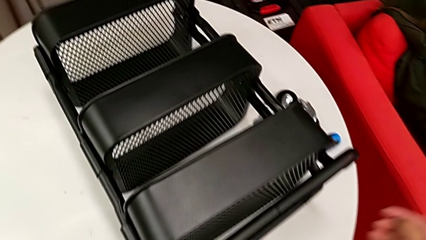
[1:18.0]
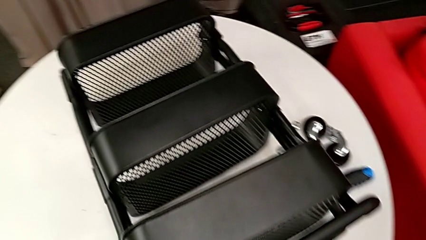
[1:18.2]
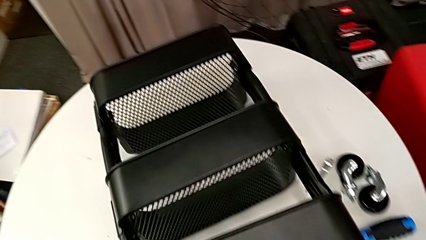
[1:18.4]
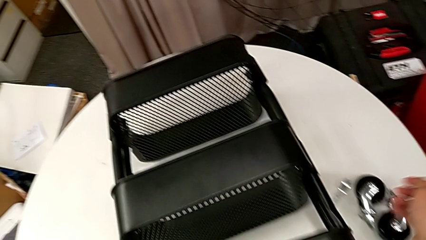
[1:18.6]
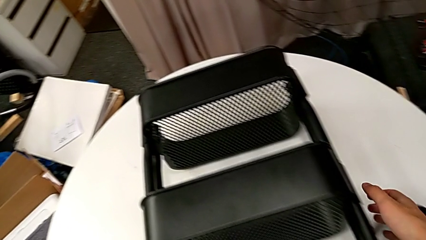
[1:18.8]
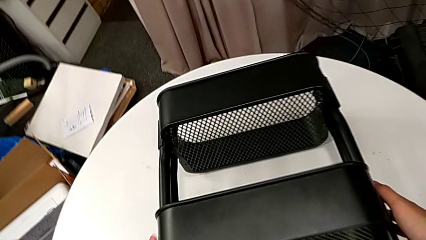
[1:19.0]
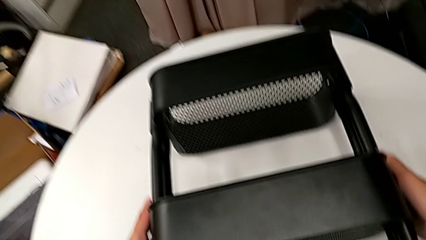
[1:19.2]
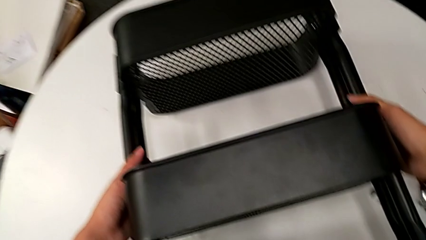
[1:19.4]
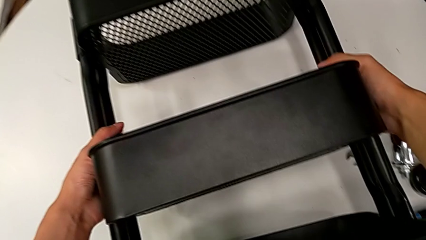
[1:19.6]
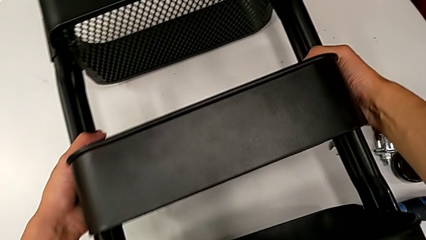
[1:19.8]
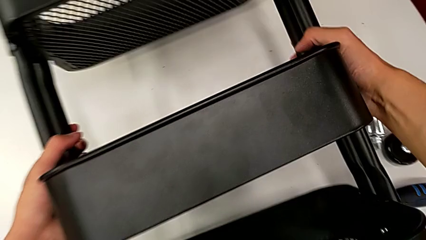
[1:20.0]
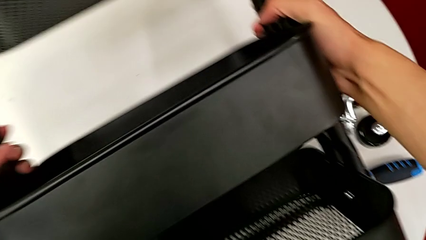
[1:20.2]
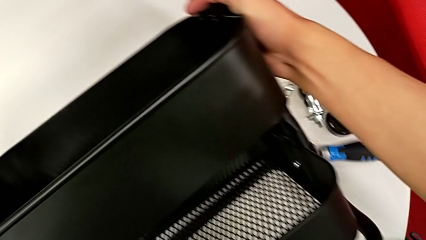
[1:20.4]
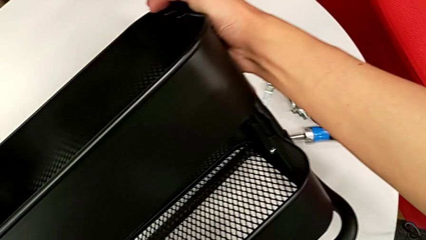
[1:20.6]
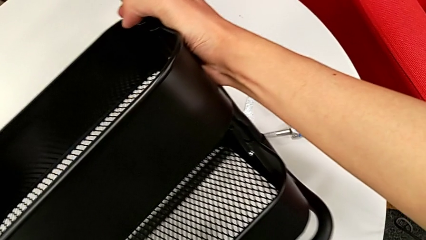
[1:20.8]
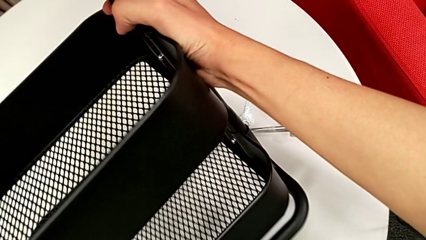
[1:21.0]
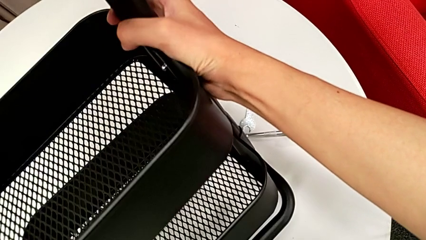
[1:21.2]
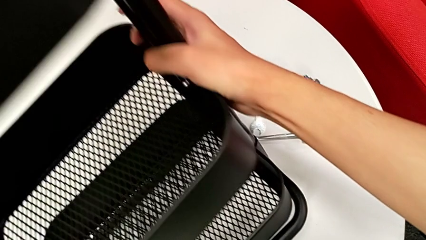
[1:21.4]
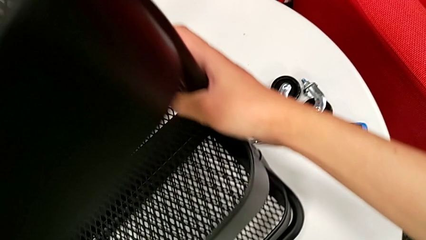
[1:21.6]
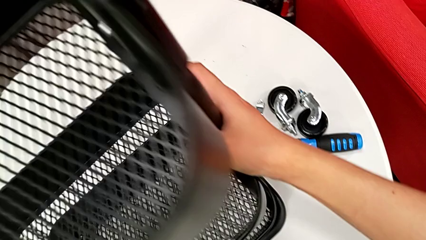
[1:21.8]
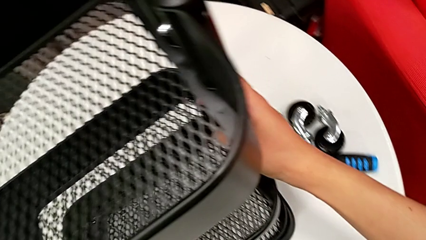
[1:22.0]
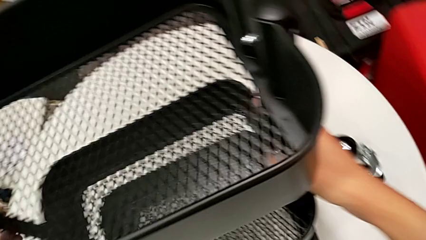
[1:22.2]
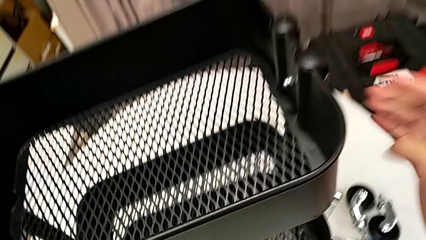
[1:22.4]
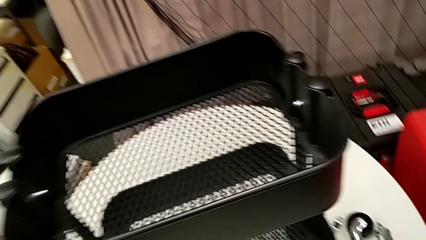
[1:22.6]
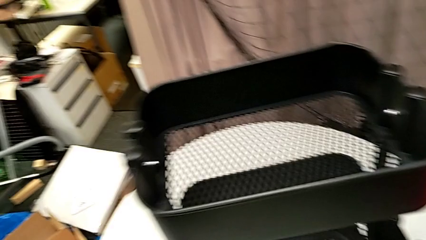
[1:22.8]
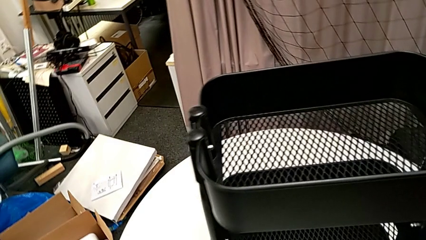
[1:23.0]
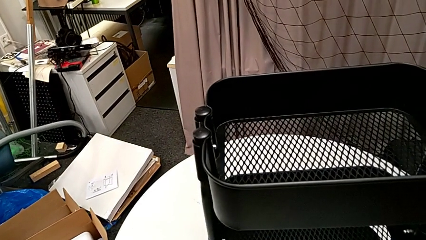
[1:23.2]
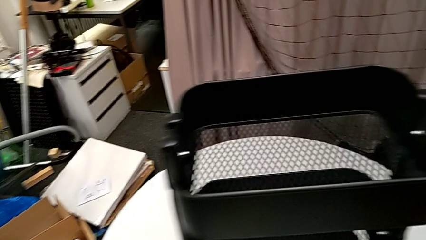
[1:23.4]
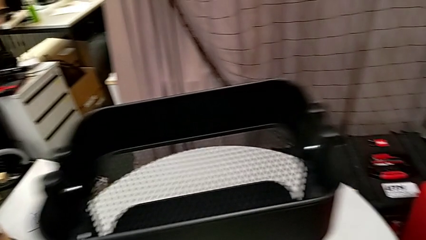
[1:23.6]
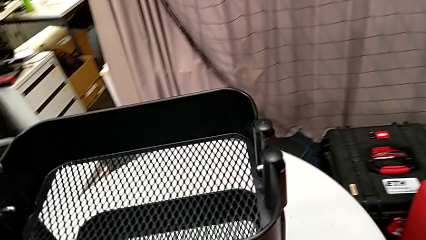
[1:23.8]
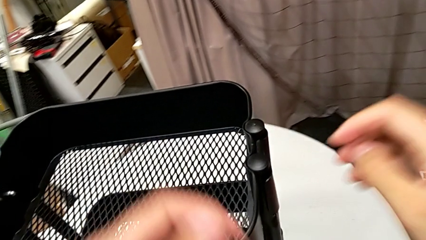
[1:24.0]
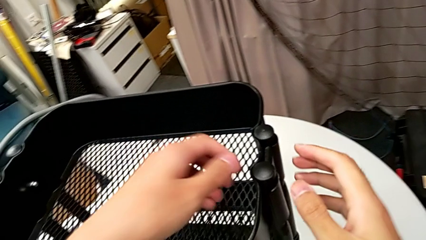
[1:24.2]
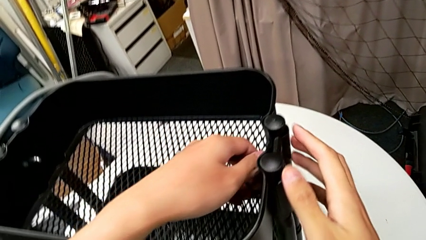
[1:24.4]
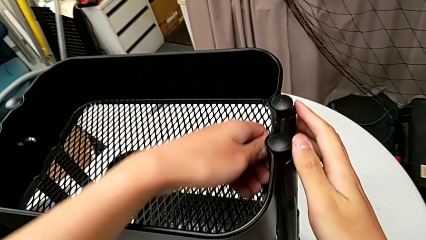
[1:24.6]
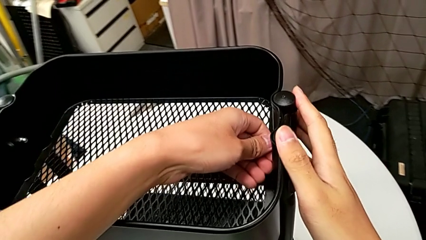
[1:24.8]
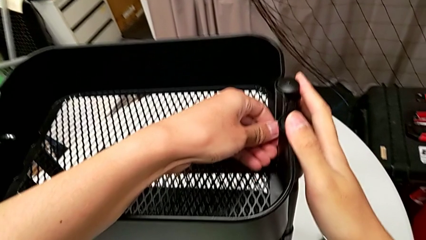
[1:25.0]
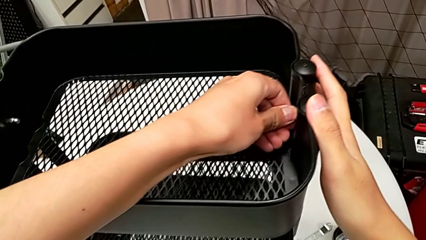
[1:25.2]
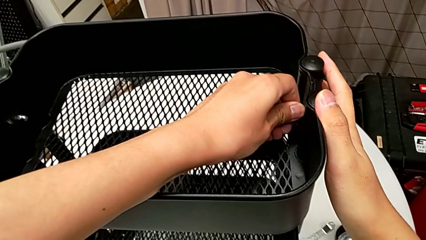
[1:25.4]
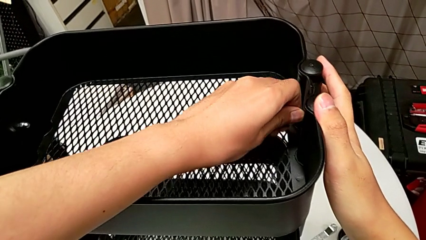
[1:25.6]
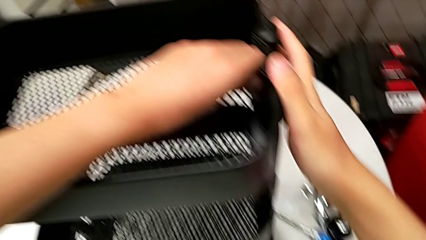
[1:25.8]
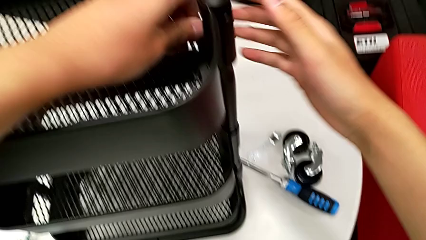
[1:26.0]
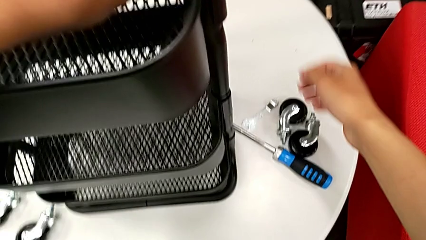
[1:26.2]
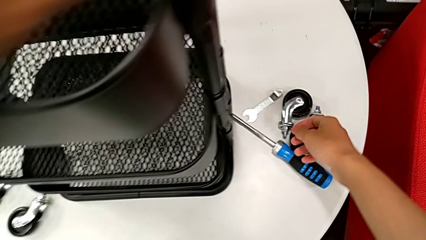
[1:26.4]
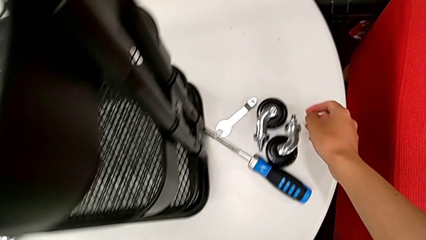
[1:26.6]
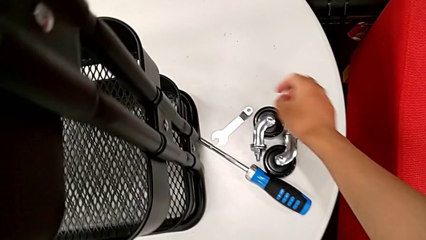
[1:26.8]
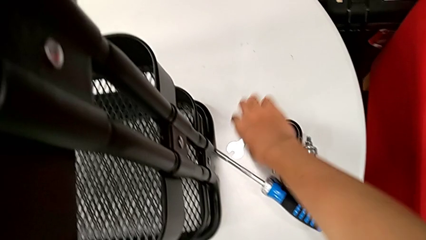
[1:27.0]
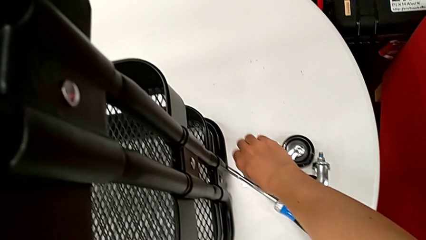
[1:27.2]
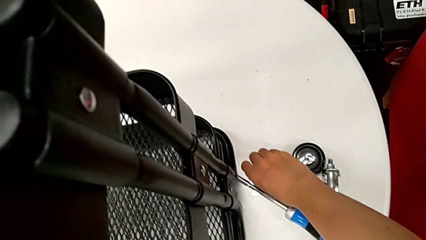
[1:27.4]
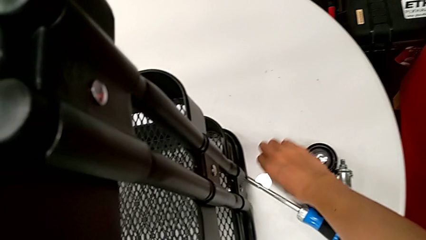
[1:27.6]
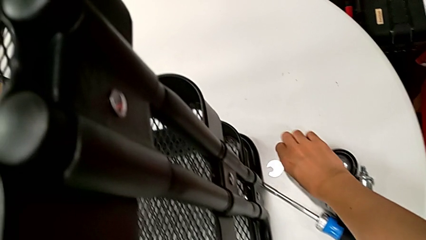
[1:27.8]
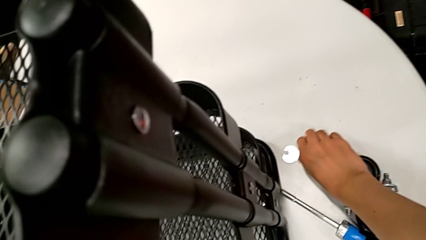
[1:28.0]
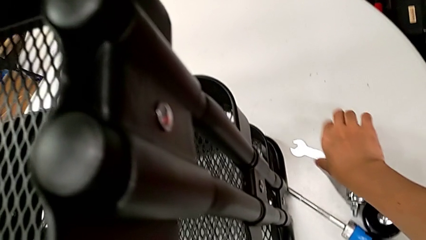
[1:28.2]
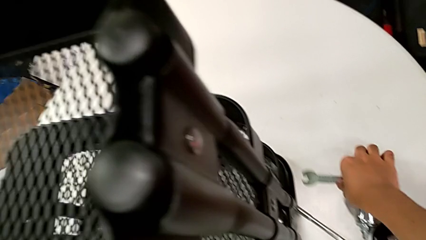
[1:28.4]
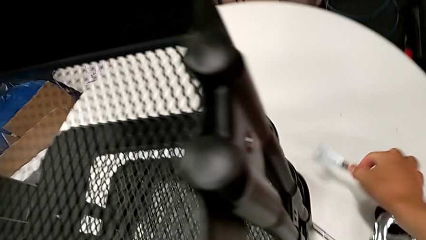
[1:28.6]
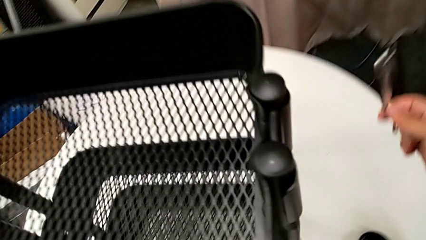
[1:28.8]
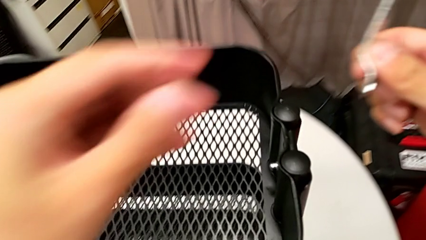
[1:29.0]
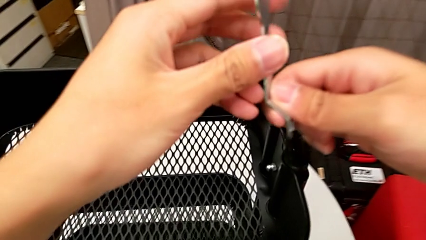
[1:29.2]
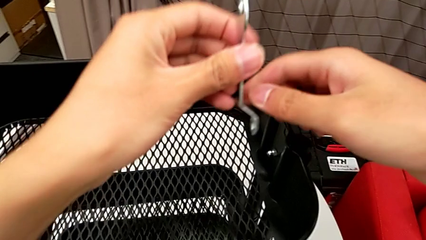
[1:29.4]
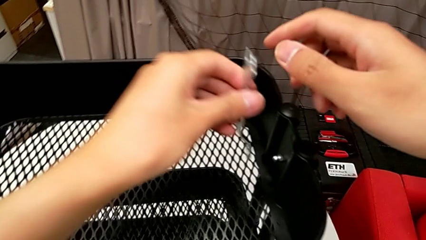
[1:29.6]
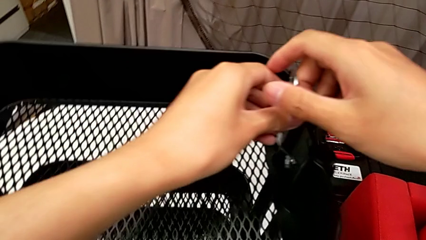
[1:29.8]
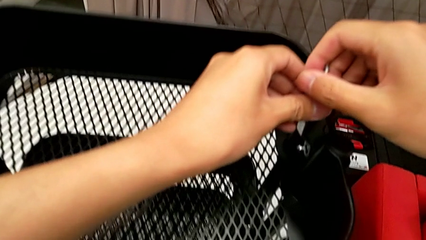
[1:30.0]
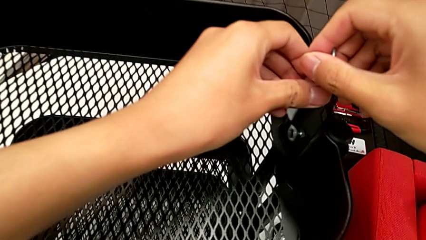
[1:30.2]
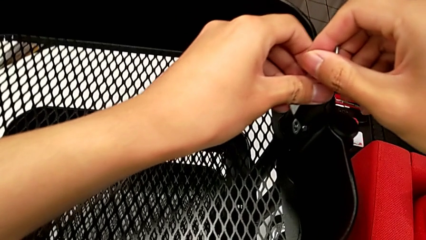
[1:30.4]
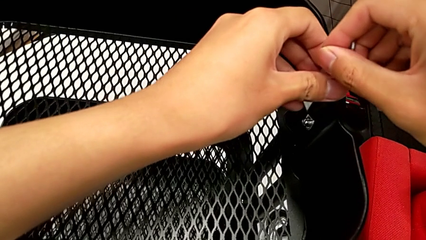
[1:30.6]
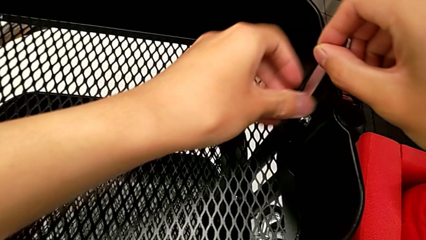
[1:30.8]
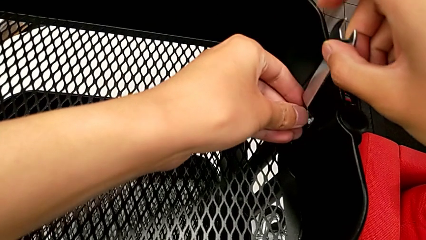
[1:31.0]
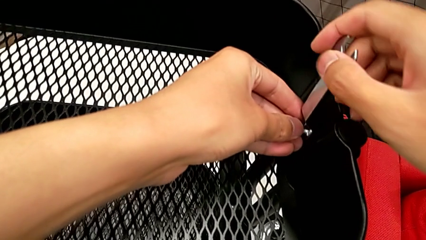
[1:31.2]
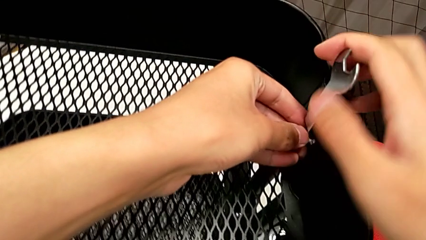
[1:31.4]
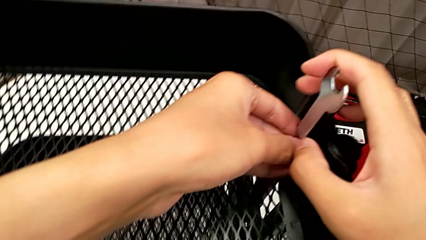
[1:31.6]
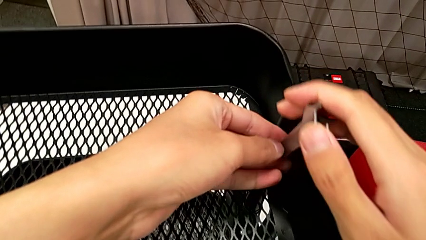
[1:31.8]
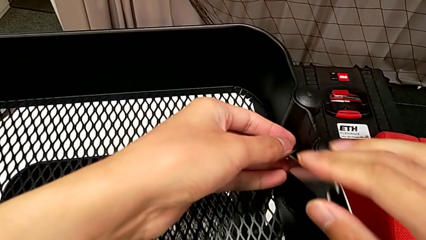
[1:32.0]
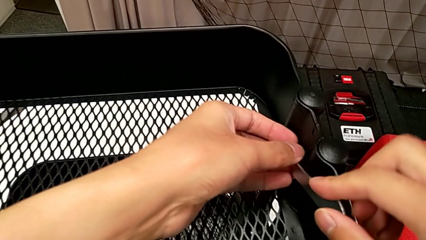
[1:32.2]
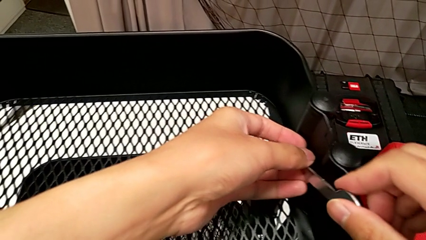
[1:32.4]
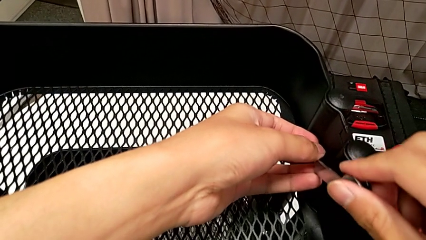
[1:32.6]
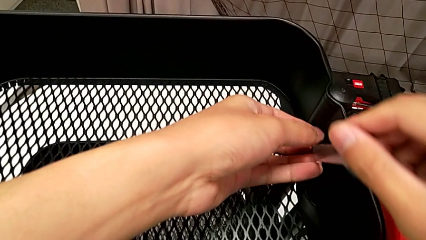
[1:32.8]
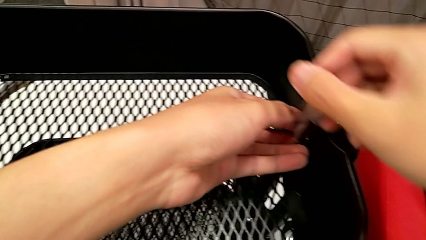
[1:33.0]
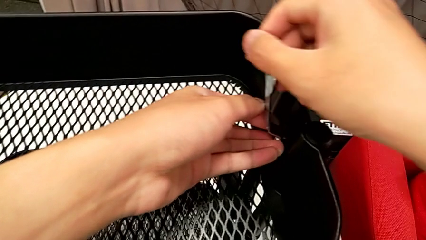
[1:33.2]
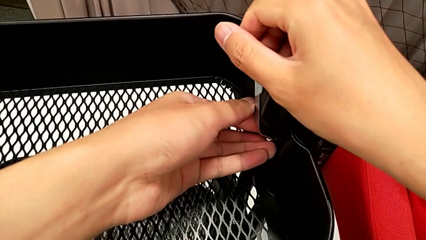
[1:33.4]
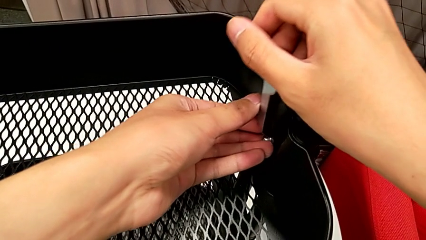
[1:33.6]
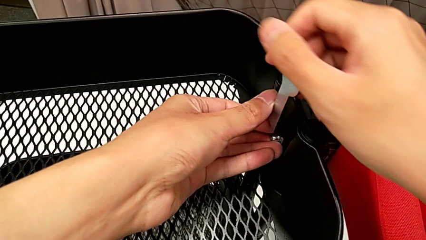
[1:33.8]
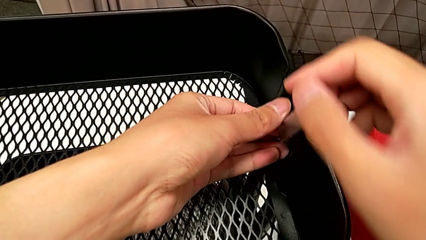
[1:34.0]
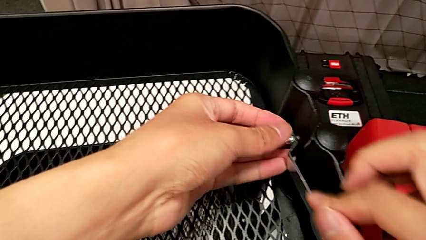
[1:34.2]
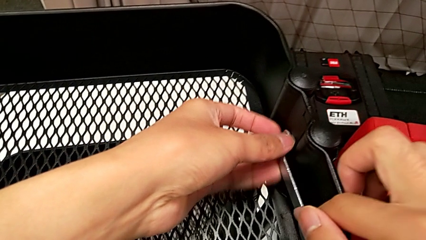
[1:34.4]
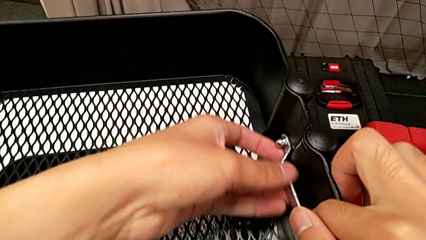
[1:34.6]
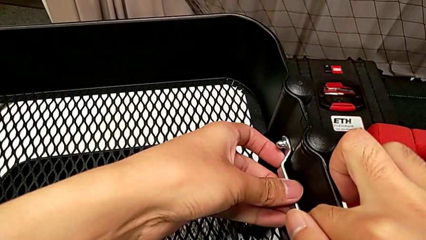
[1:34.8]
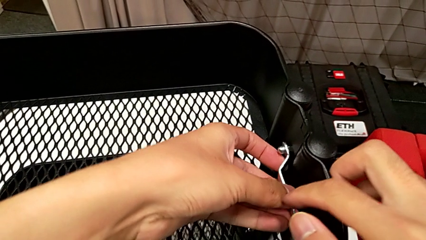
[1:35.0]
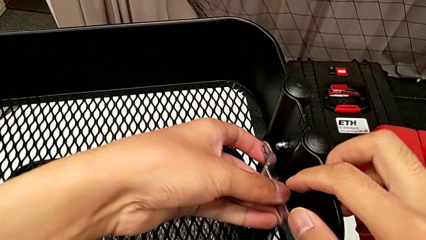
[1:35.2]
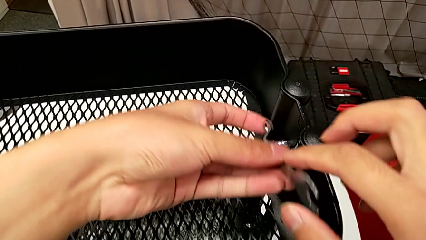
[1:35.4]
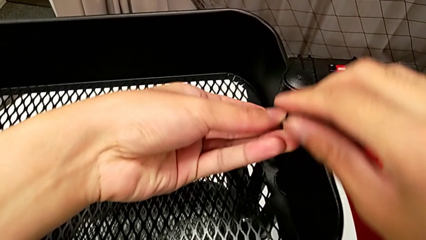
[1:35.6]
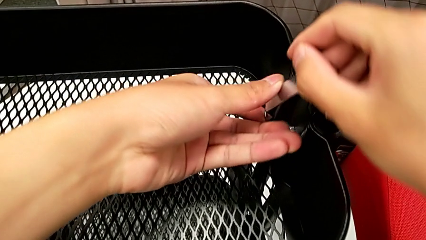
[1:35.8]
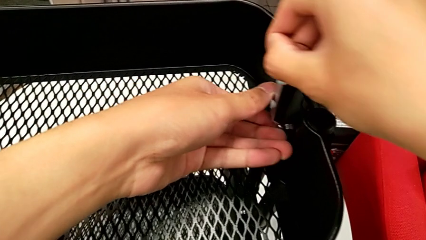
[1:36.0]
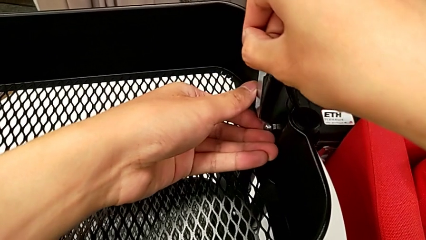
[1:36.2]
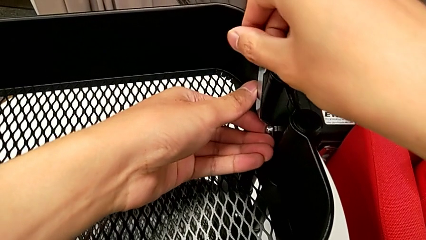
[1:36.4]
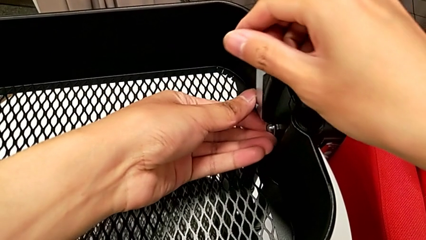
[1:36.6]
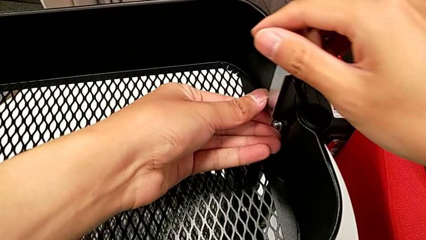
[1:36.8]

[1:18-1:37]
The camera wearer is disassembling the top grid tray of the rolling cart. They grab the utility cart, rotate it, approach the hexagon cap nut, unscrew the utility cart, approach the hexagonal wrench, grab it, approach the hexagon cap nut, insert the hexagonal wrench, unscrew the hexagon cap nut, withdraw the hexagonal wrench and insert it.
